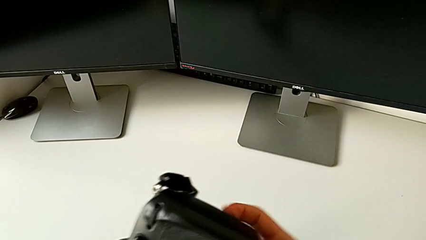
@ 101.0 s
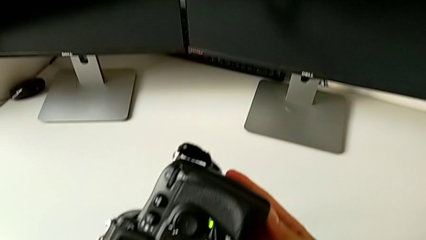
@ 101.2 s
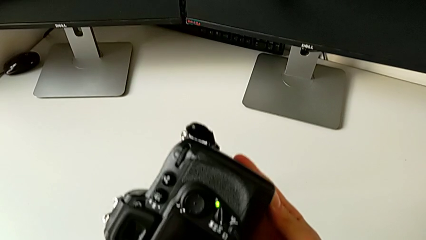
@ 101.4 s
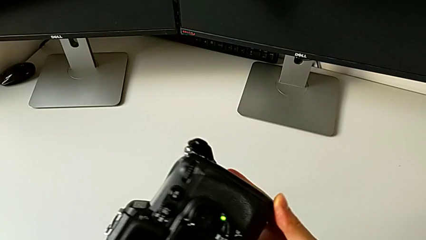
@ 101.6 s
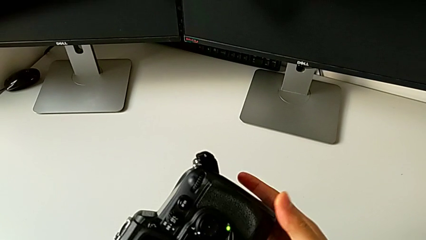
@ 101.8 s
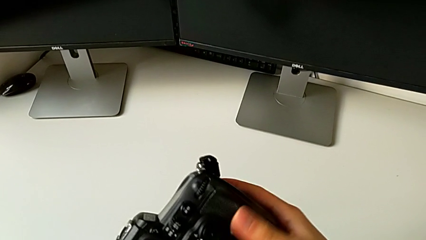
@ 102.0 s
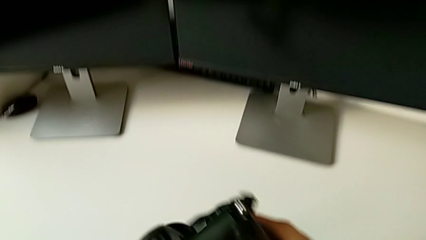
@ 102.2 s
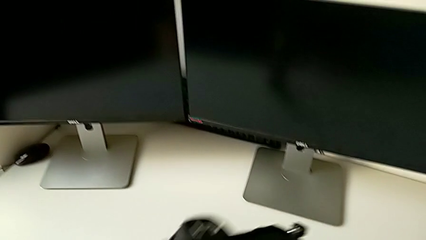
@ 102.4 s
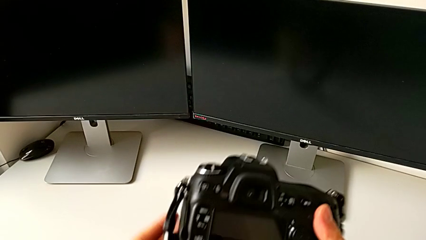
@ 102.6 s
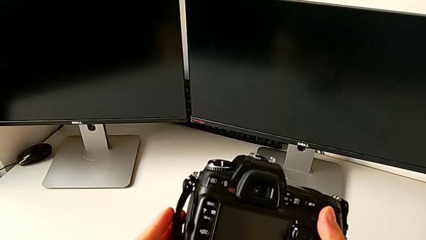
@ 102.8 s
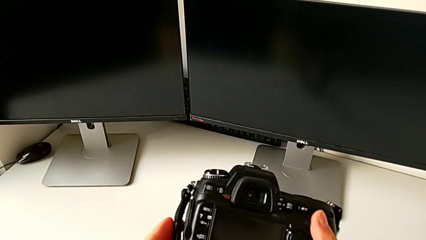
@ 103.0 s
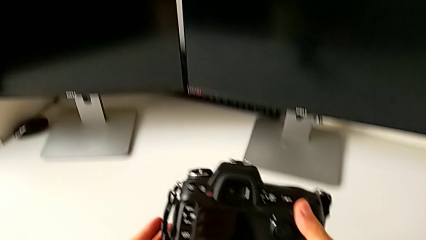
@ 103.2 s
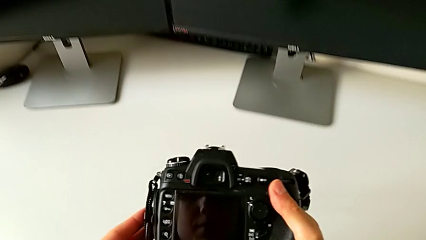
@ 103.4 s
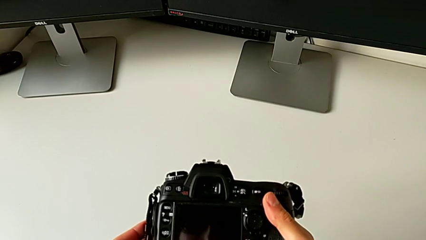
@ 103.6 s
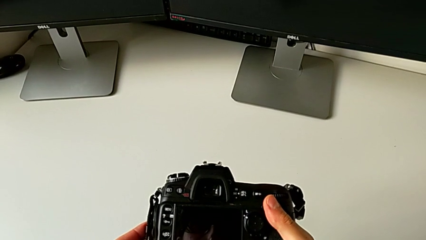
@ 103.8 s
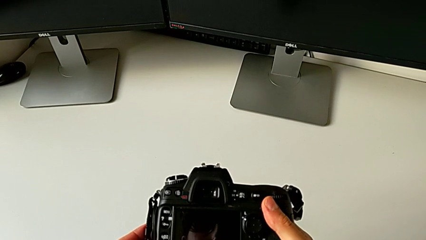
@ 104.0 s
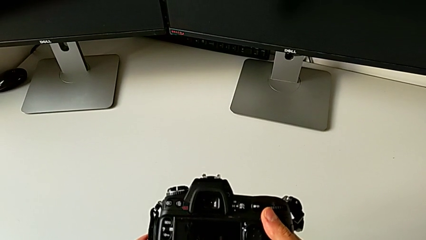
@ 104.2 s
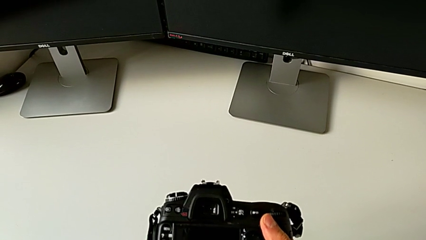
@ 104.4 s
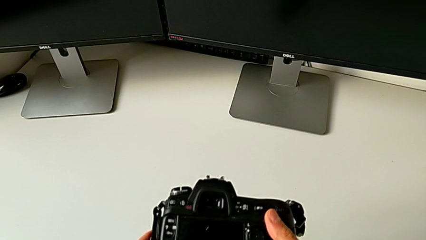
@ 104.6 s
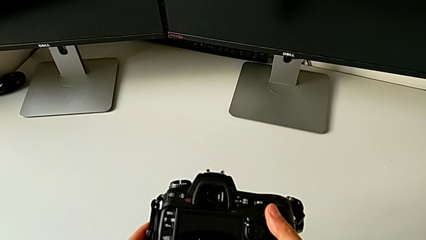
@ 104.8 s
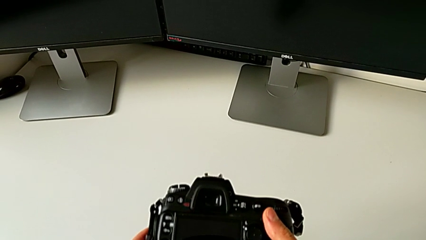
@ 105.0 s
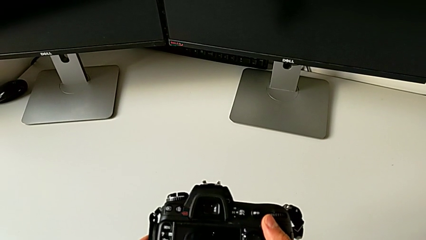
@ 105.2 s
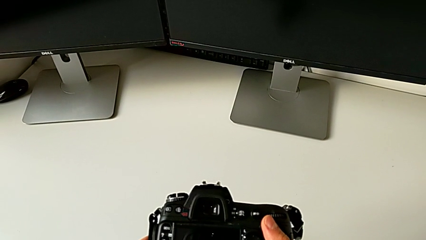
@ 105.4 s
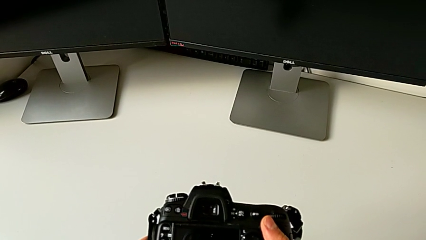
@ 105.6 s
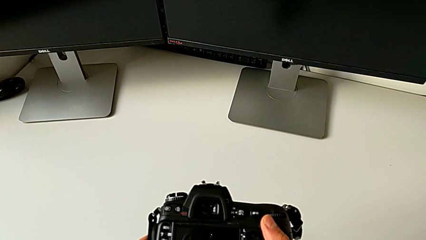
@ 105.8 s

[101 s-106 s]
The camera wearer is inserting a battery into the DSLR camera. They close the lens cover and hold the DSLR.

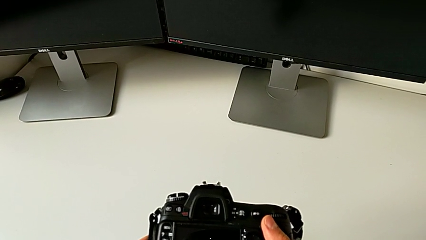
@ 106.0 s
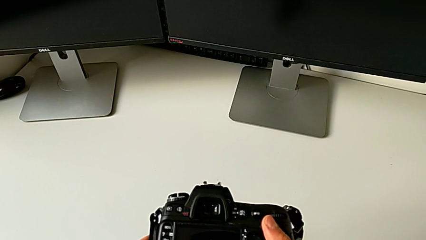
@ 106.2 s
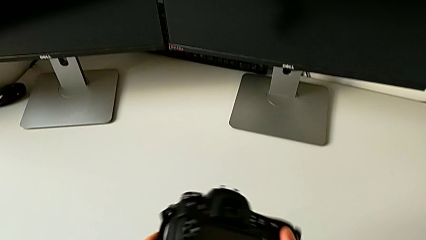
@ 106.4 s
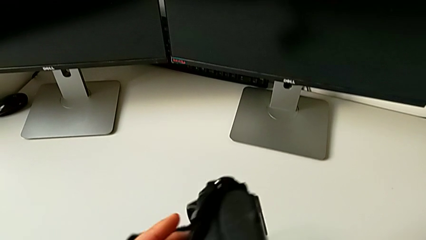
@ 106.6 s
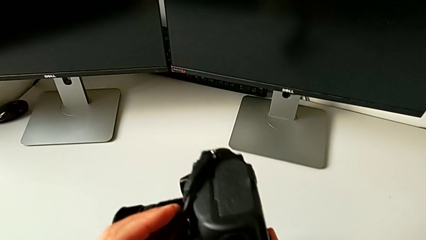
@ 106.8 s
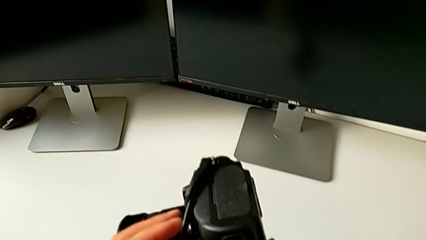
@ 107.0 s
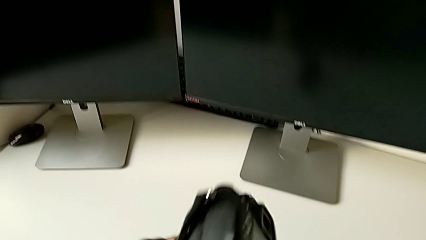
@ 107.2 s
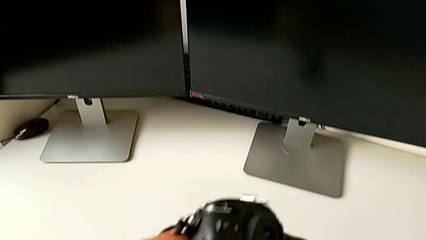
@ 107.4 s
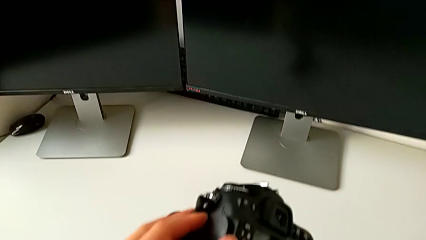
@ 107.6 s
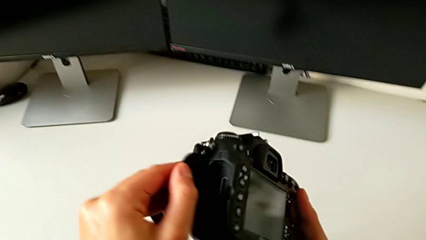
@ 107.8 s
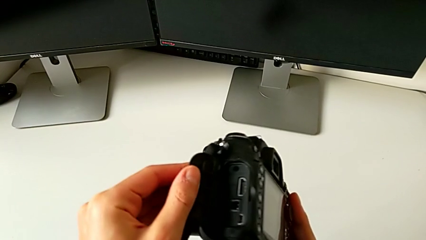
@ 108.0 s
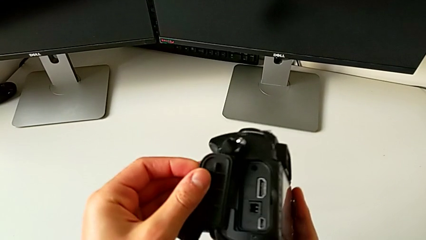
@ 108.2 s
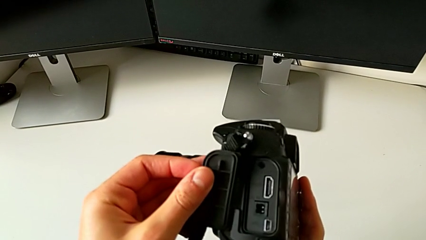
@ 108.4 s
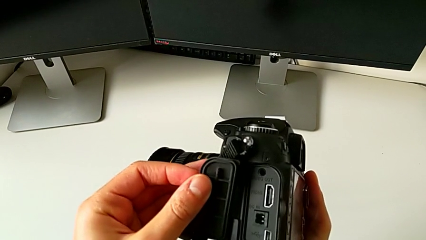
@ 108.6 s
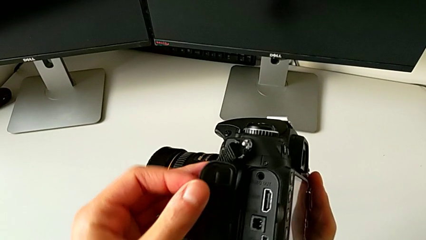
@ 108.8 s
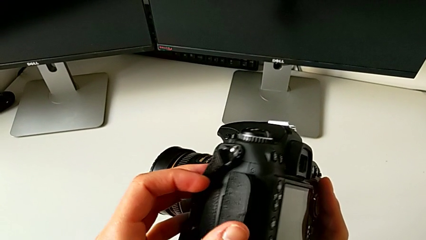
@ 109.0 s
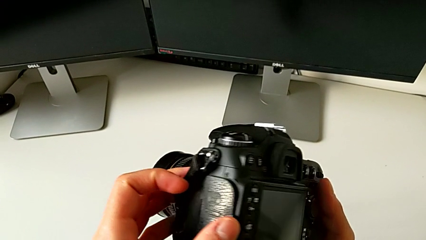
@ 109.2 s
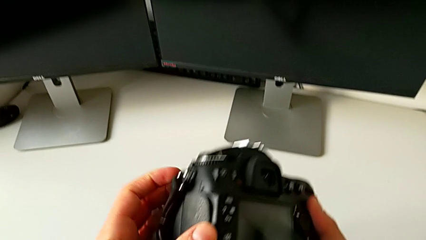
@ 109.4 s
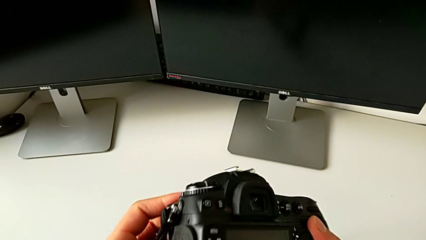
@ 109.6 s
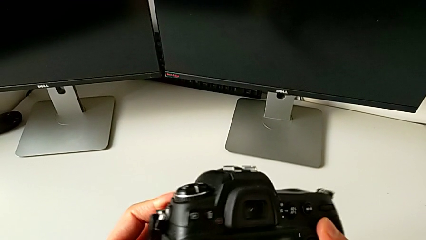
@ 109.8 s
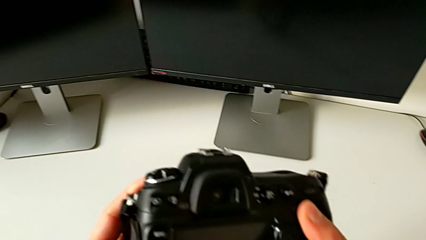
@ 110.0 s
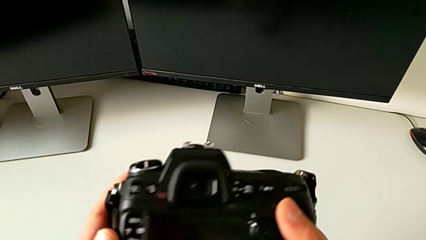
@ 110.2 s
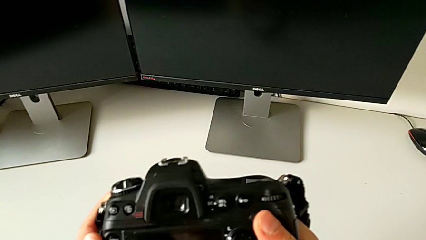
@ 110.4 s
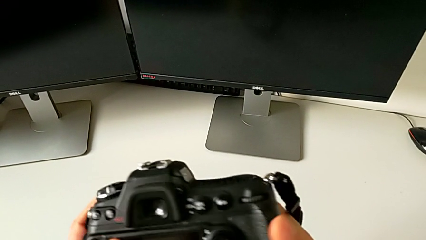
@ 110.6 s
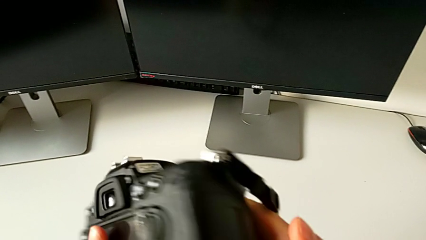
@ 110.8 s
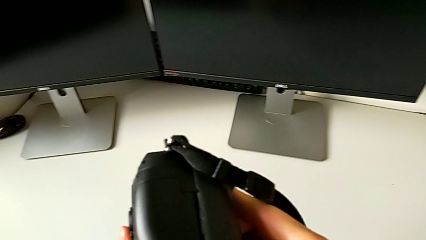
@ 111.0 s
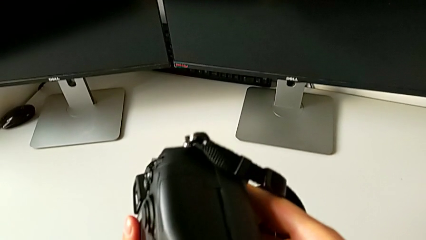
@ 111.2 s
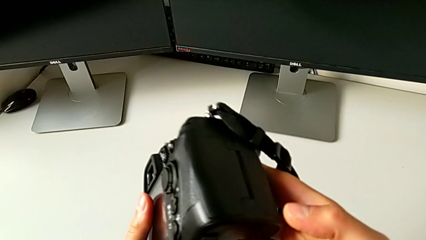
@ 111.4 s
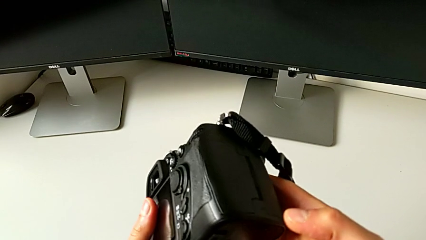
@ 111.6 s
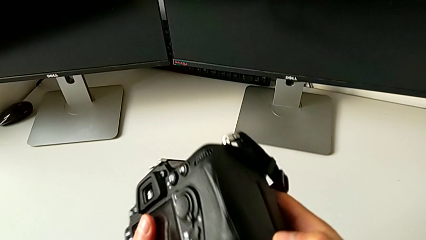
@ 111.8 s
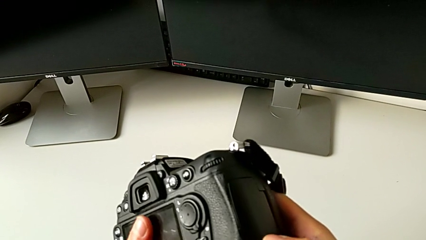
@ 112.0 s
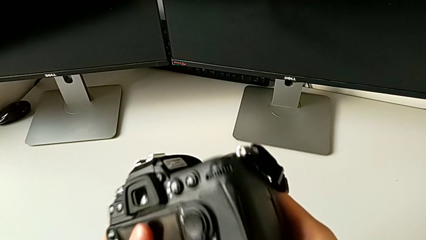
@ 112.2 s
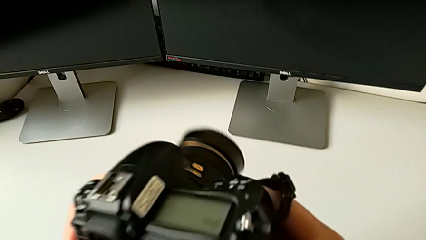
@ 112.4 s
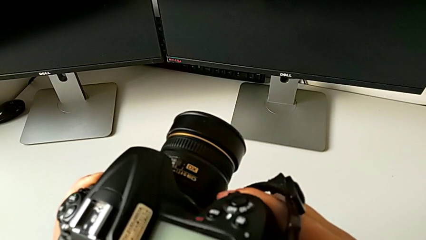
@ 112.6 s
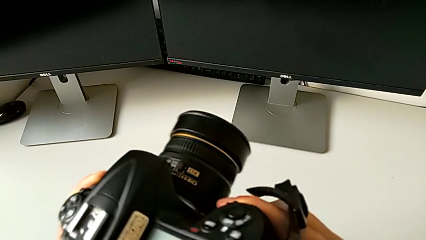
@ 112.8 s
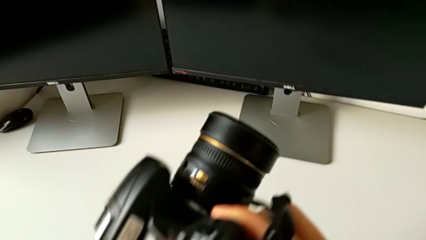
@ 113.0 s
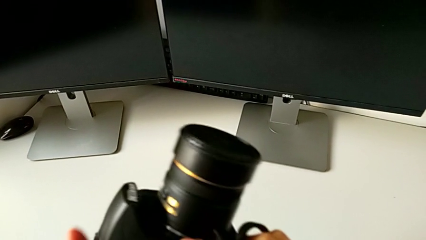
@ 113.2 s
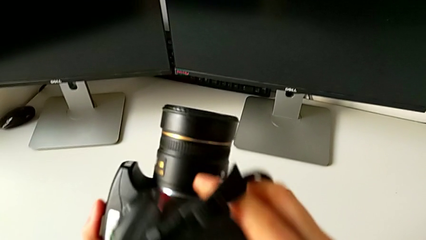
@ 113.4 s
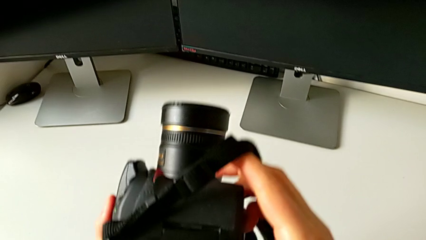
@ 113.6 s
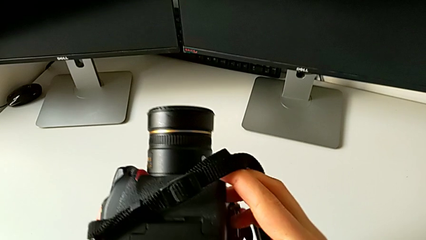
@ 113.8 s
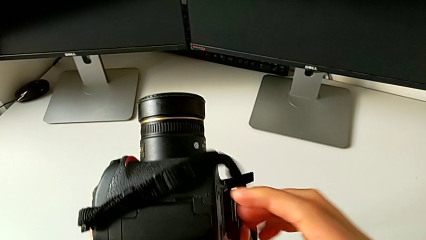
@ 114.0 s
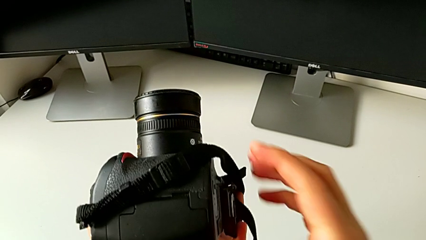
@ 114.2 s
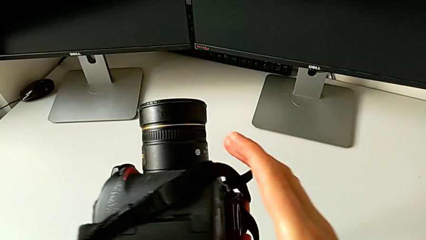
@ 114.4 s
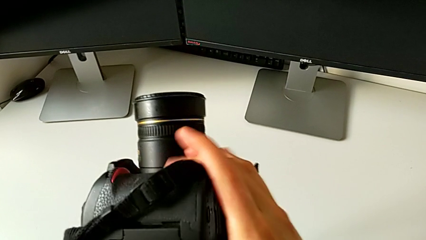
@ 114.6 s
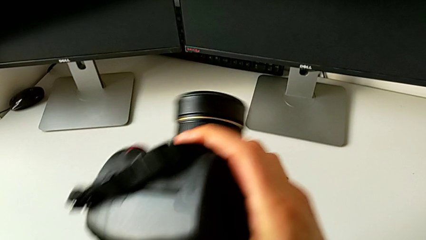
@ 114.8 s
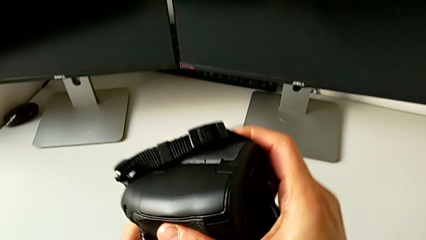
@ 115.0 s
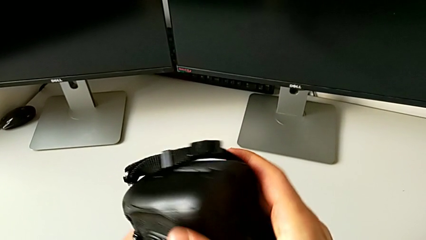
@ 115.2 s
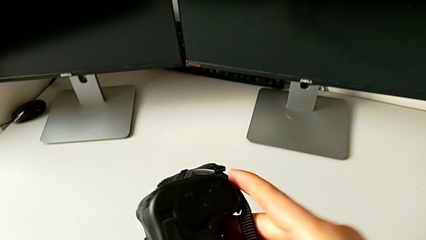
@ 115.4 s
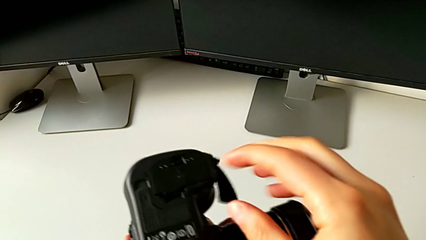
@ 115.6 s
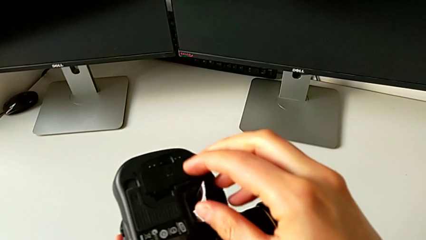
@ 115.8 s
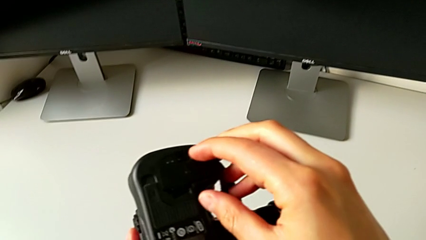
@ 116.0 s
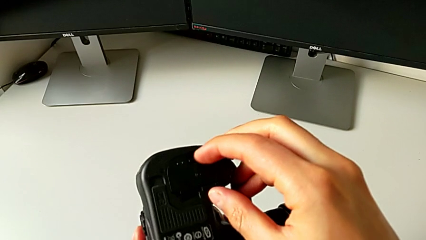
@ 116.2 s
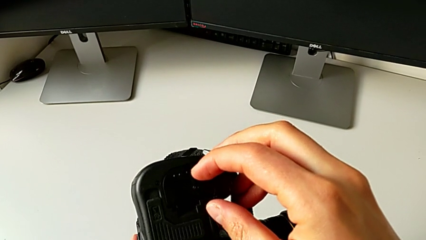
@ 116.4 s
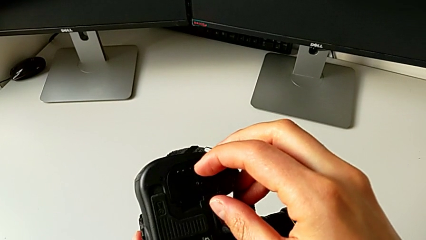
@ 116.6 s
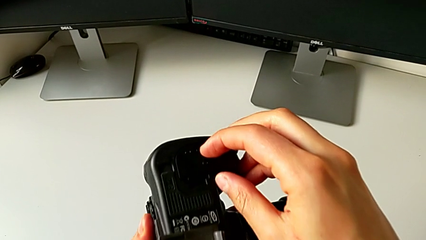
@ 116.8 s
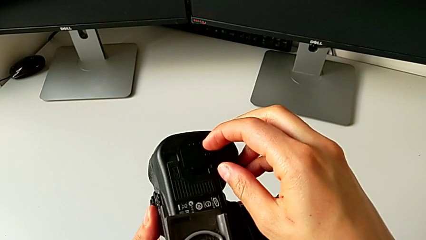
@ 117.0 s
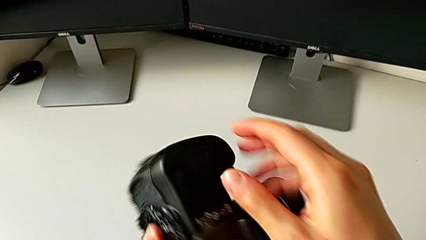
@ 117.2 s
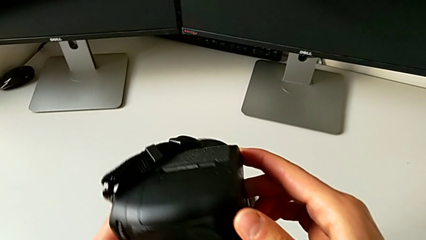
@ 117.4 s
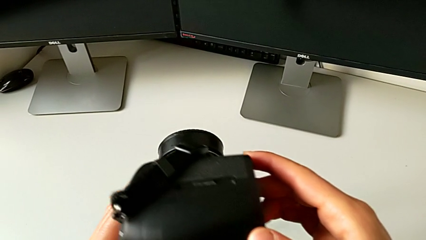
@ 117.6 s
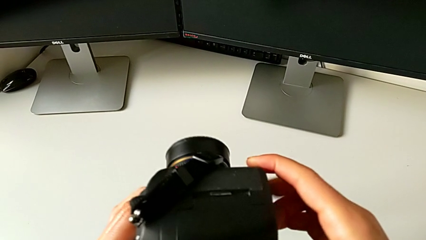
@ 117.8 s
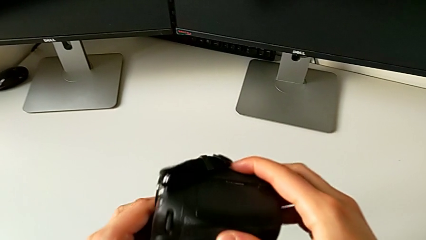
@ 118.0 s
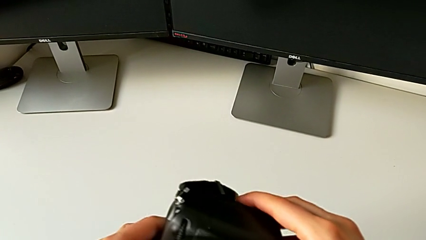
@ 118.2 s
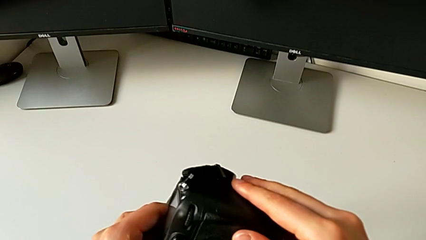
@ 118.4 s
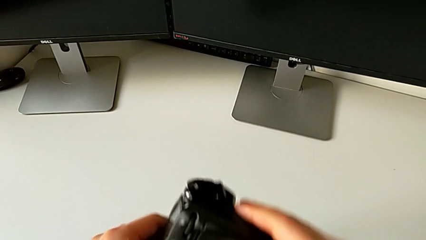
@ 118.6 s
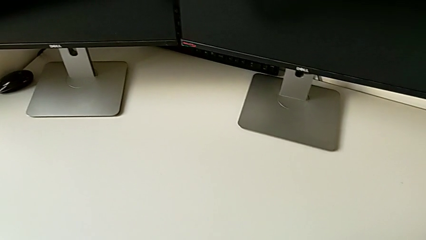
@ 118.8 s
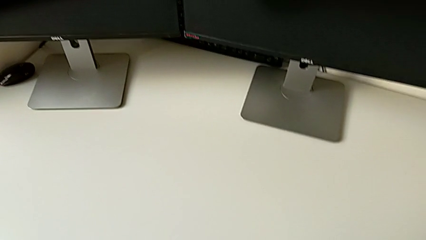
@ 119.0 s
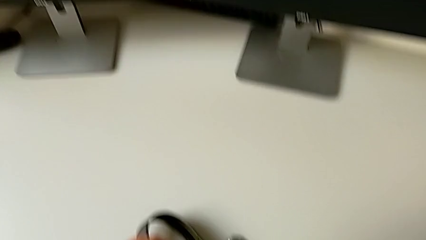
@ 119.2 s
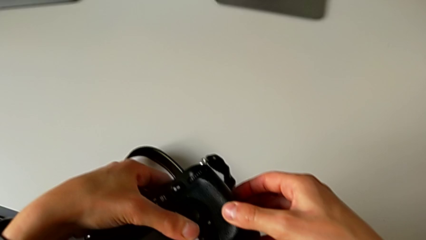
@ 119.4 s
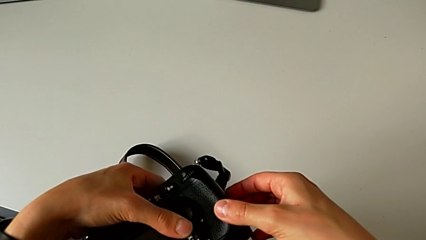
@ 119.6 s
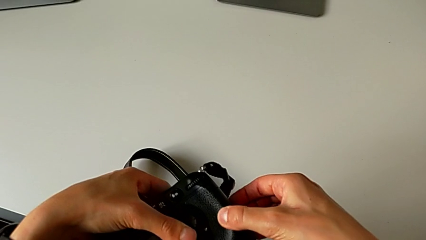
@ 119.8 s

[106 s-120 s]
The camera wearer is removing an SD card from the DSLR camera. They wrongly open the wrong lid, close the lid, inspect the DSLR and hold the DSLR.
